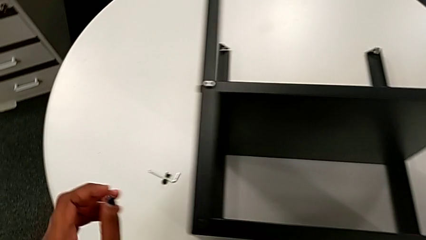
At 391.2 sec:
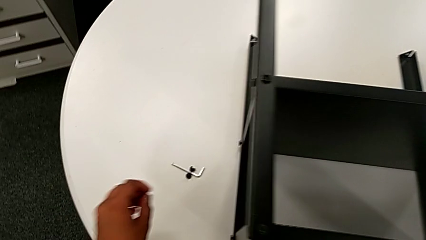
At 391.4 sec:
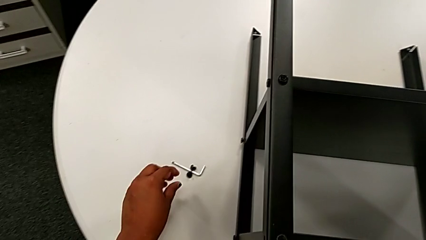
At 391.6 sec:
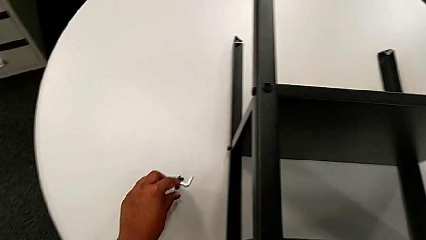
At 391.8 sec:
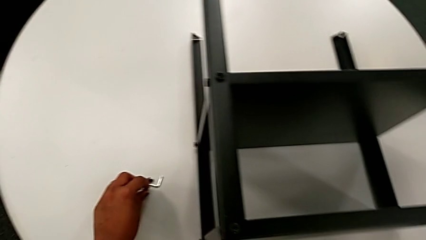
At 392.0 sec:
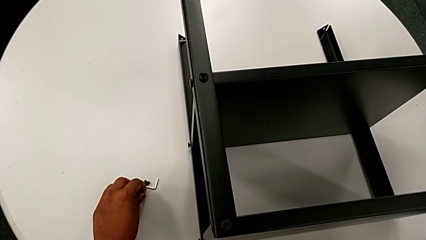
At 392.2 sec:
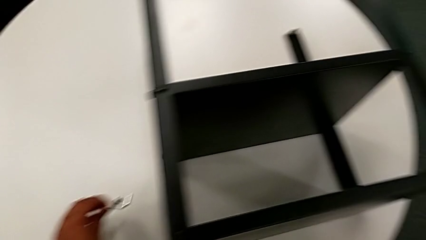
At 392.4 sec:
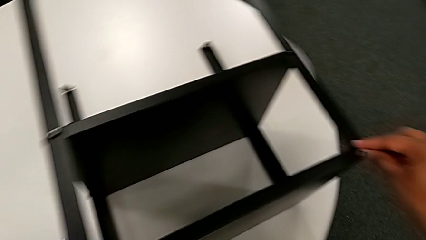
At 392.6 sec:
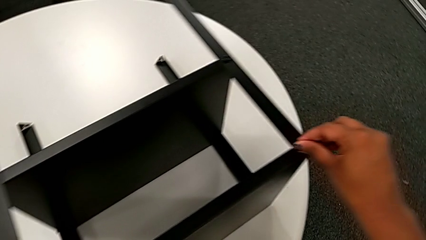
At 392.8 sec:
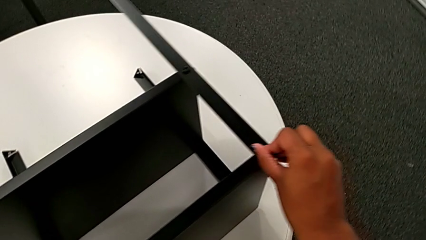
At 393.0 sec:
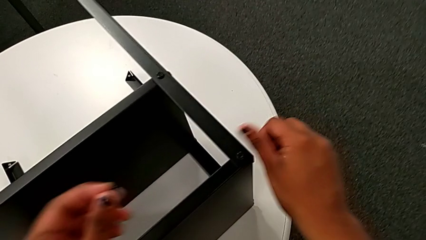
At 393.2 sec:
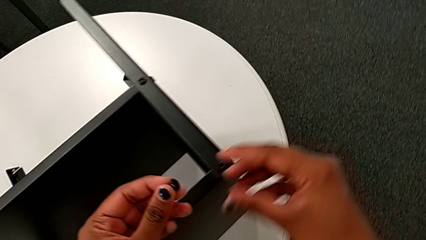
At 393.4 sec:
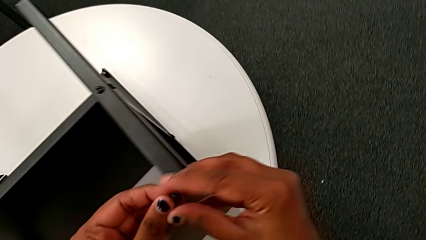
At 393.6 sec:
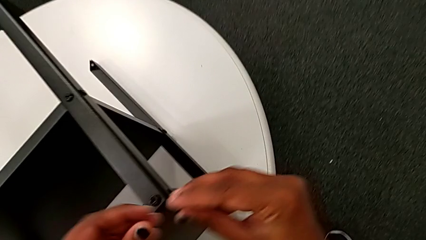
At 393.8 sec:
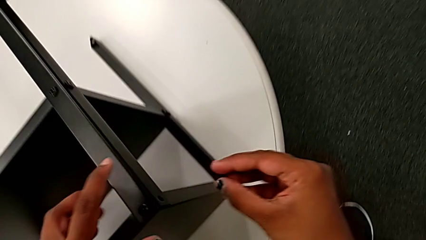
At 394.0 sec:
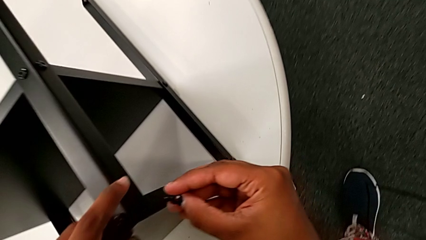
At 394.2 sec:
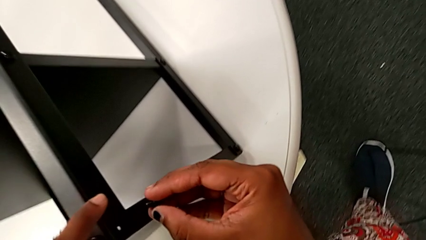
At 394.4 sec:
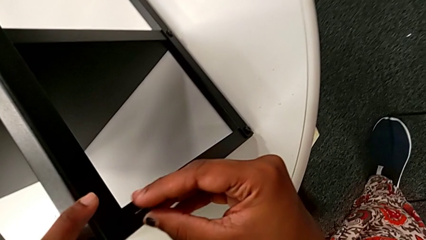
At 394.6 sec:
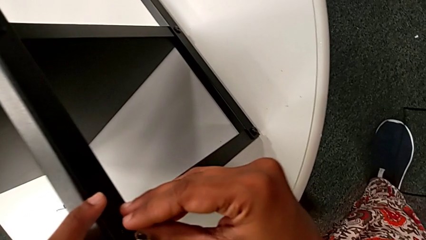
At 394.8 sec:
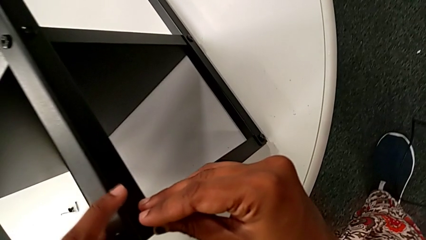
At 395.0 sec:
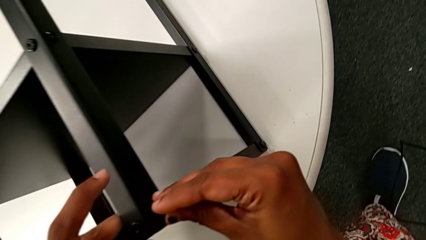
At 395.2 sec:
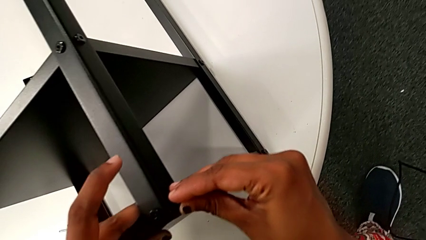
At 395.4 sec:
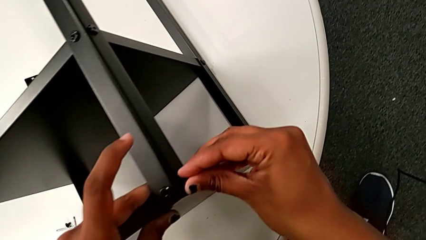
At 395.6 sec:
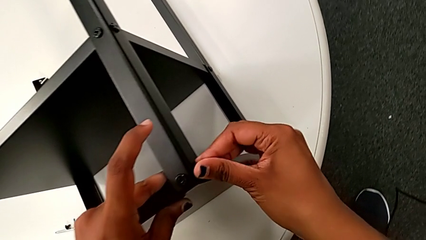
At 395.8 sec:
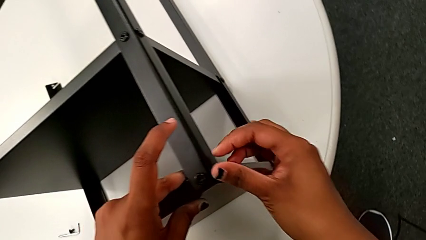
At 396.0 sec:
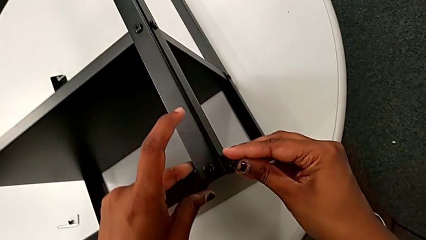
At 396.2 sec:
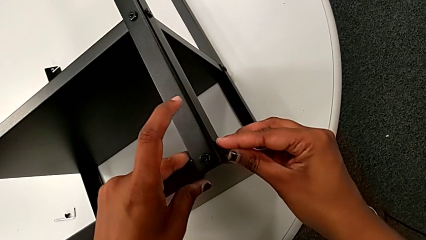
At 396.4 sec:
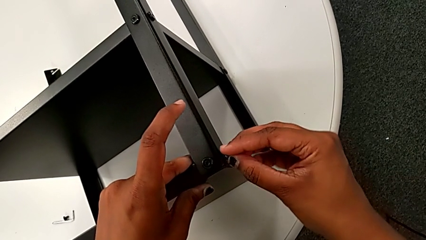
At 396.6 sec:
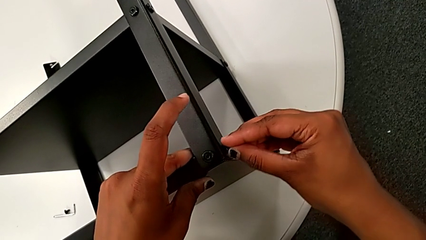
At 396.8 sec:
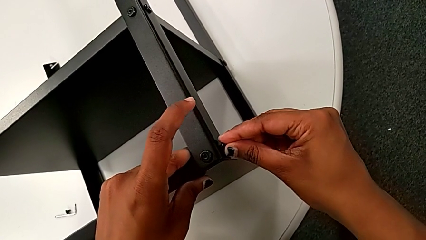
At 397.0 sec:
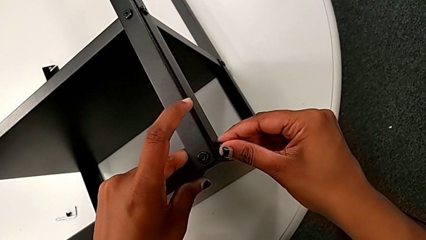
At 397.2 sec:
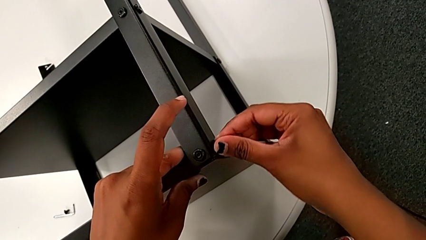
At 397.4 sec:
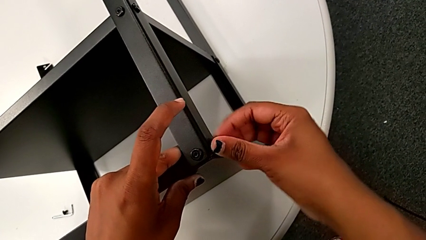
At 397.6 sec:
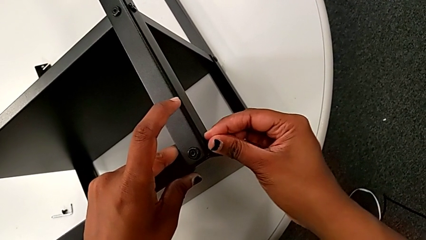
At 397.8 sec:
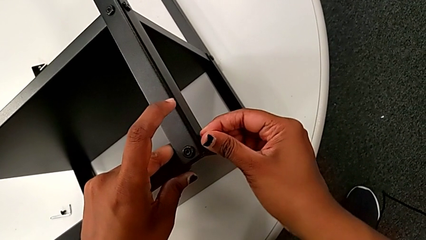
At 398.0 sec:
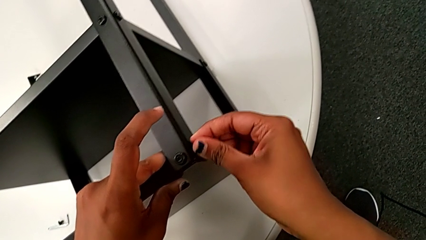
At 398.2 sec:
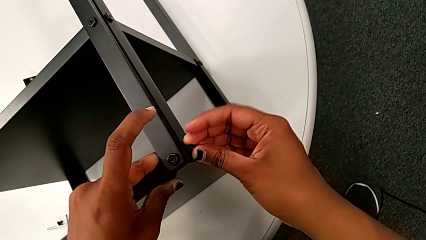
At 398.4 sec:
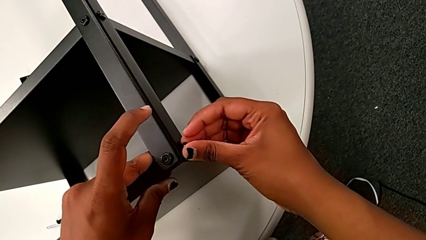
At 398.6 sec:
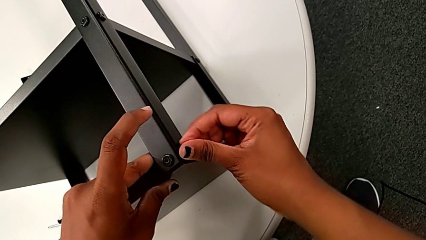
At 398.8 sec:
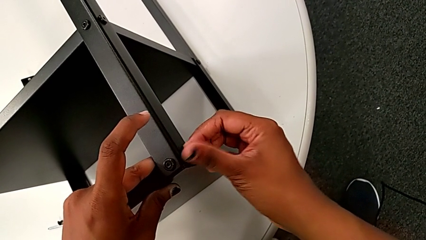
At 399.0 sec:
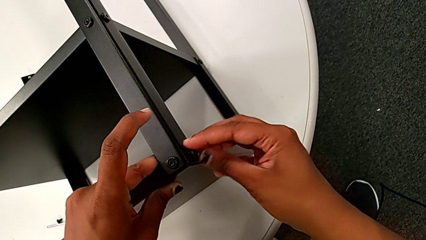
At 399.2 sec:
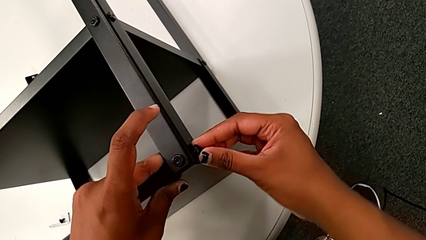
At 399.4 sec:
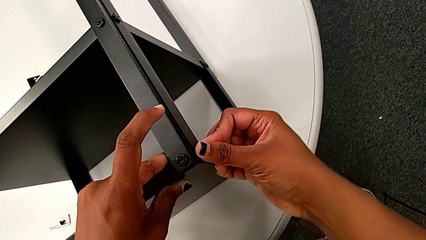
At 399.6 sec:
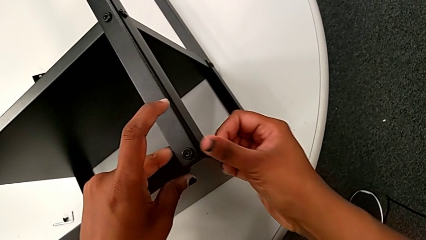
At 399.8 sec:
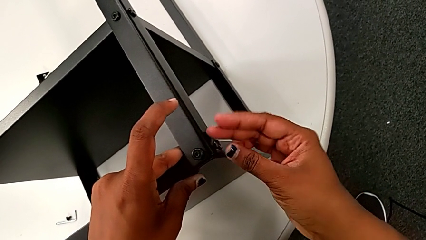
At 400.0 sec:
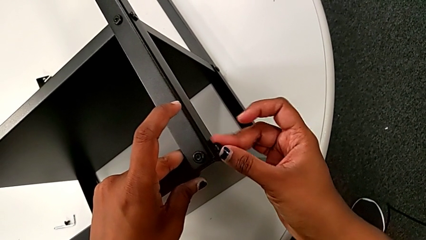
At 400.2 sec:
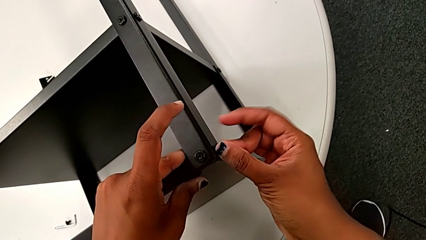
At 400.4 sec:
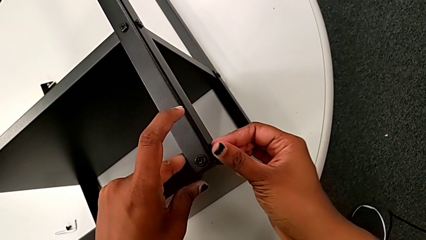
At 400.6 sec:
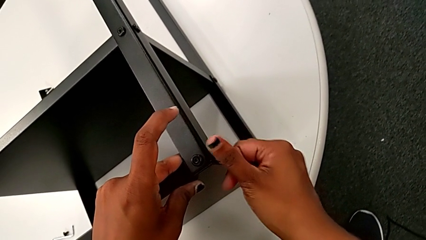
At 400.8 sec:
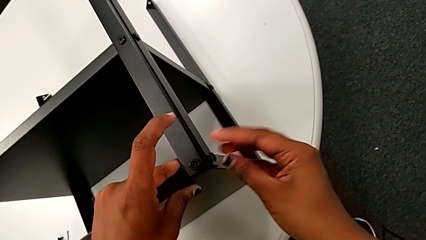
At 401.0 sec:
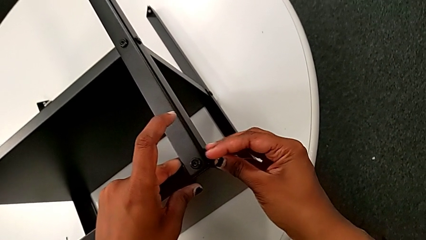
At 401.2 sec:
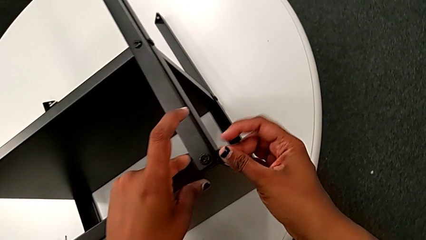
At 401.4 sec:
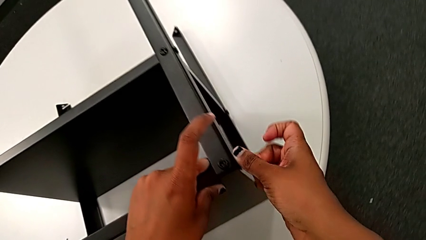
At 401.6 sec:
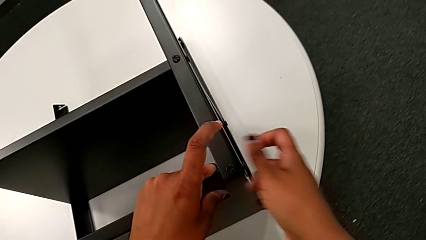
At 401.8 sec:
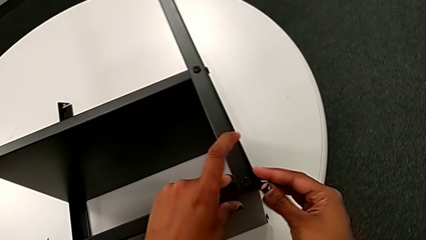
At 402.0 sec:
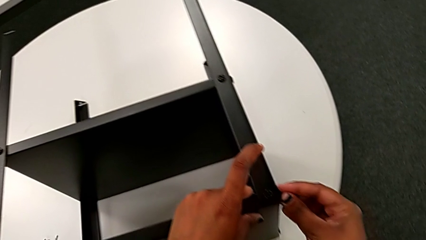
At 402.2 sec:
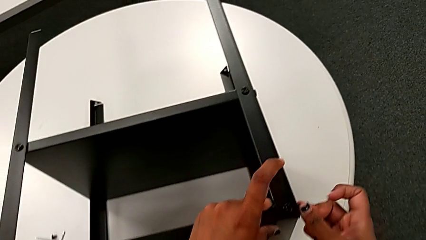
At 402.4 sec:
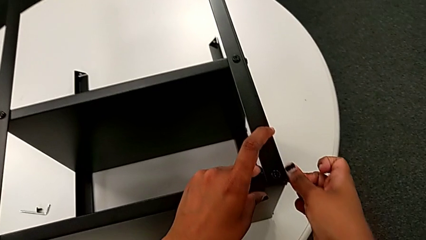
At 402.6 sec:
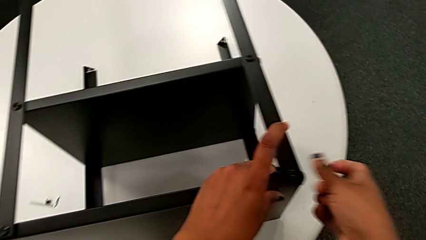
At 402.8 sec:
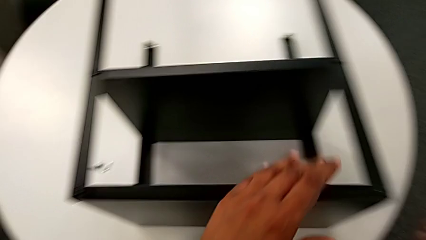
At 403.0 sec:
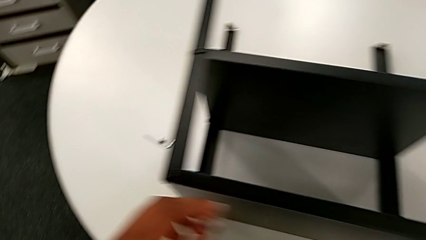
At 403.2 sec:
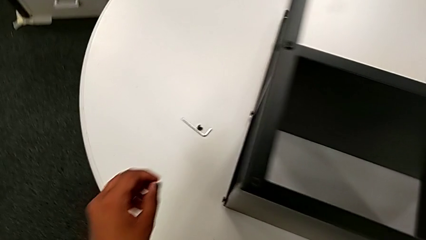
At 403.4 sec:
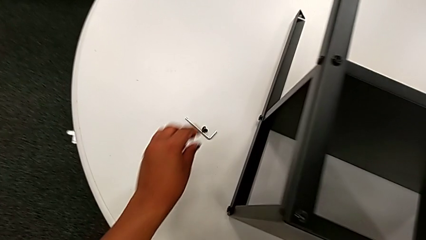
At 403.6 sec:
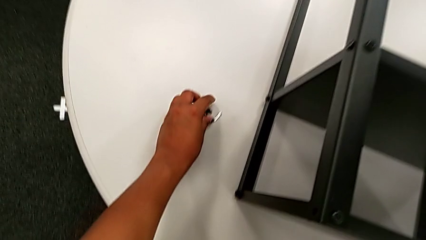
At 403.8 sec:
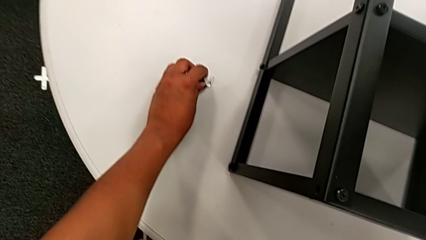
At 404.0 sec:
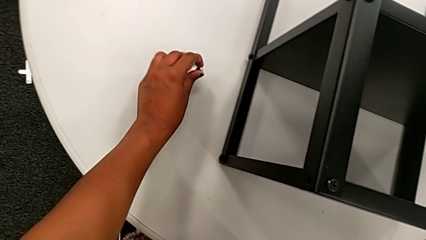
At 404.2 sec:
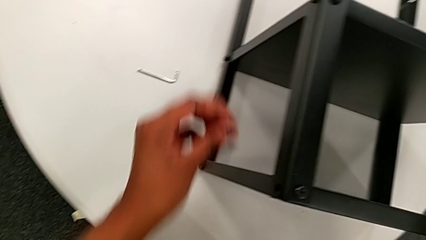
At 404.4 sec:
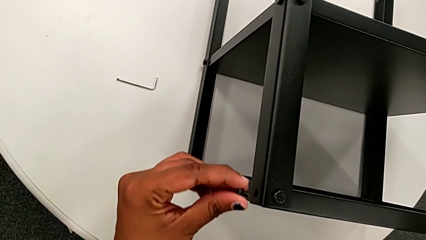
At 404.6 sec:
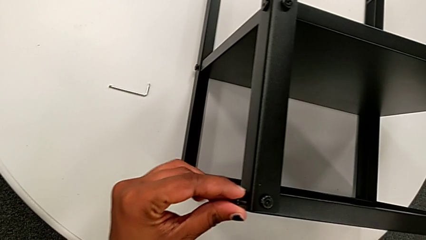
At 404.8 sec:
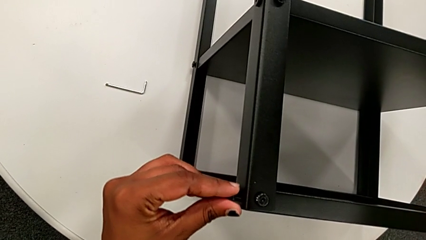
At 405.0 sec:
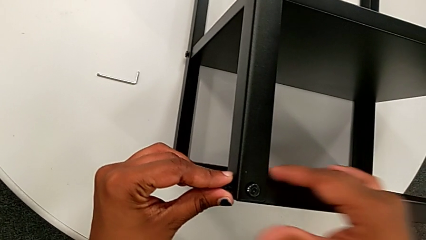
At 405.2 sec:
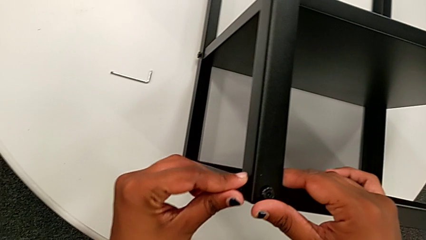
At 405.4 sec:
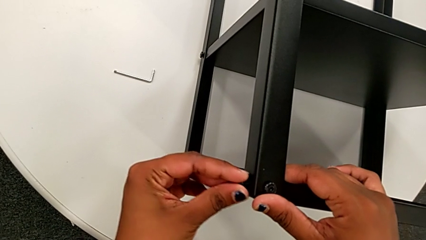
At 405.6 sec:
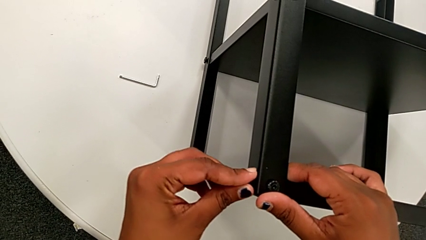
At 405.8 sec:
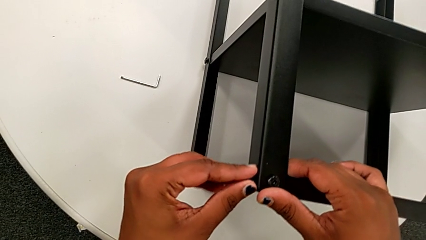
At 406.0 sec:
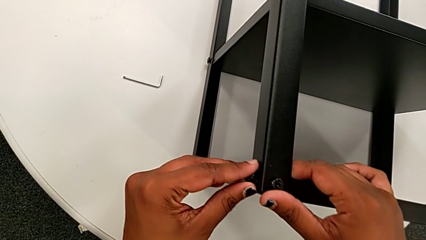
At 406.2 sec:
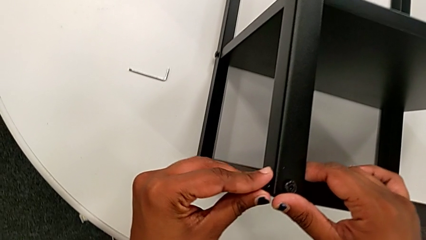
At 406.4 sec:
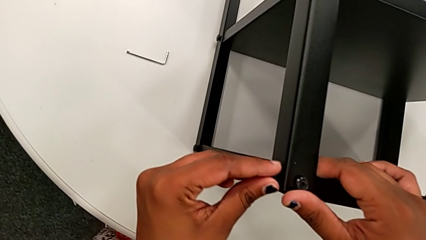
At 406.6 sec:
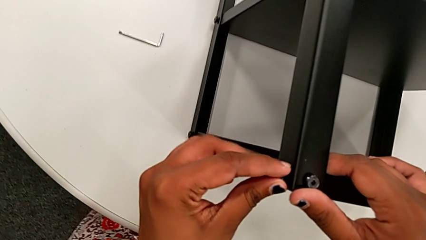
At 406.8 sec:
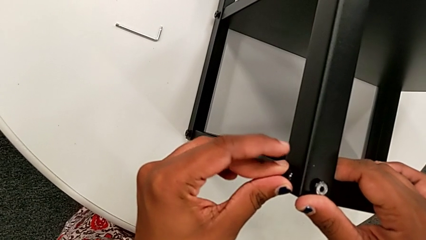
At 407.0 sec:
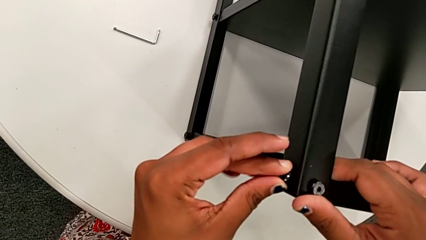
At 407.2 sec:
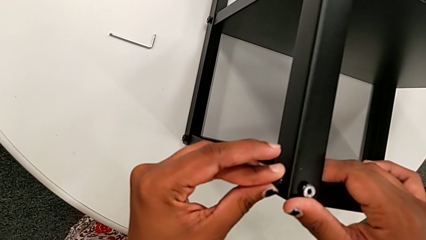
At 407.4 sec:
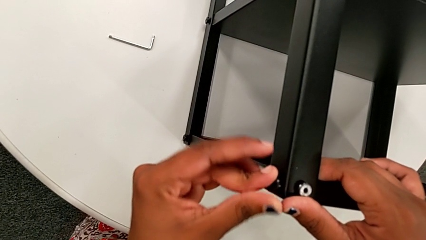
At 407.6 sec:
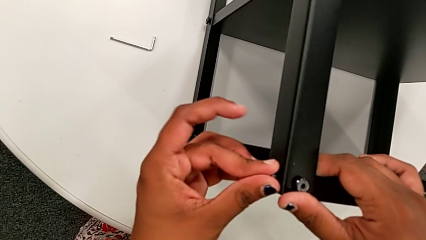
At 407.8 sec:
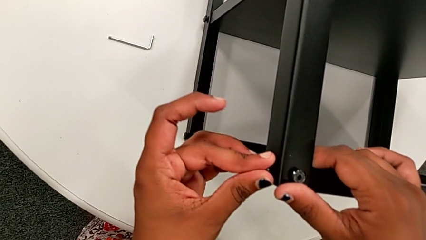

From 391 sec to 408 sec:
The camera wearer is screwing the legs of the top tray. They approach the hex socket head, grab it, approach the top tray with the left hand, grab the hex socket head, insert the Allen wrench, screw the hex socket head, approach it, grab it, approach the top tray and begin to insert the hex socket head.
